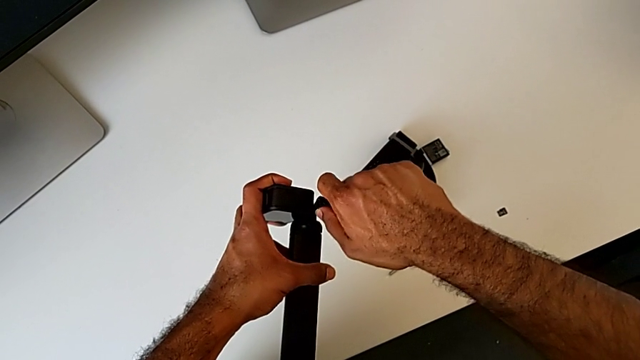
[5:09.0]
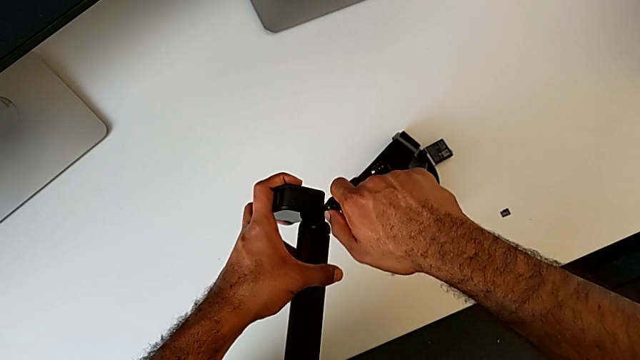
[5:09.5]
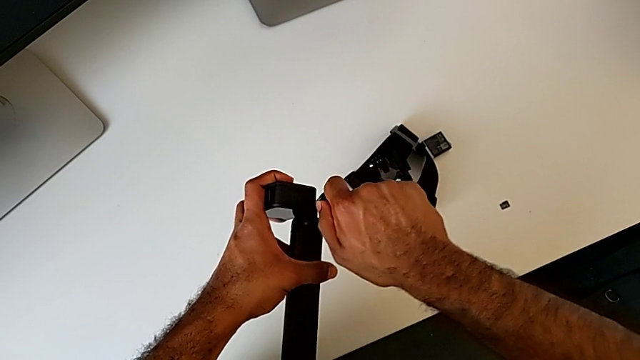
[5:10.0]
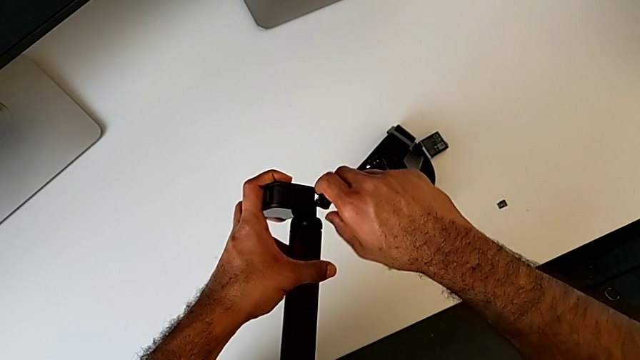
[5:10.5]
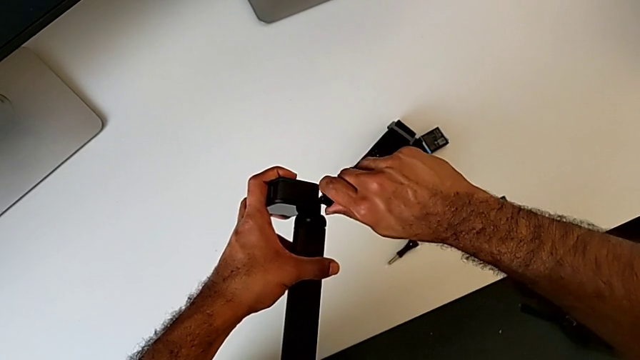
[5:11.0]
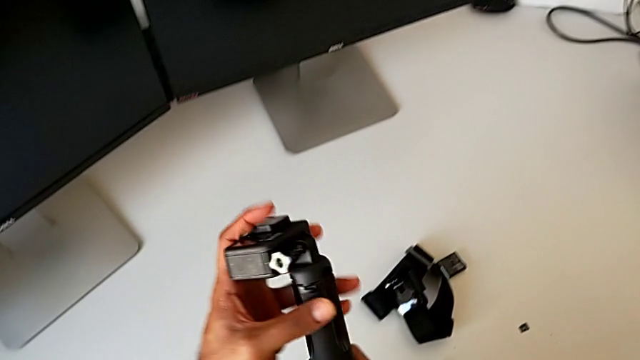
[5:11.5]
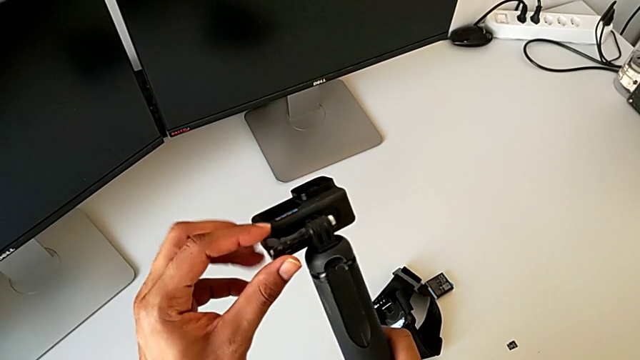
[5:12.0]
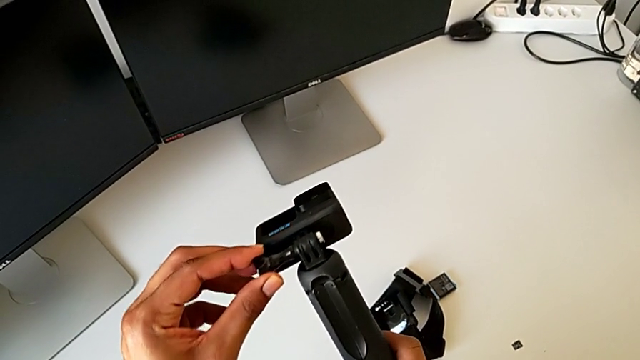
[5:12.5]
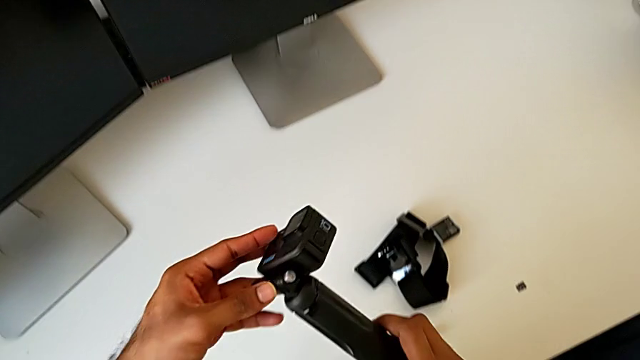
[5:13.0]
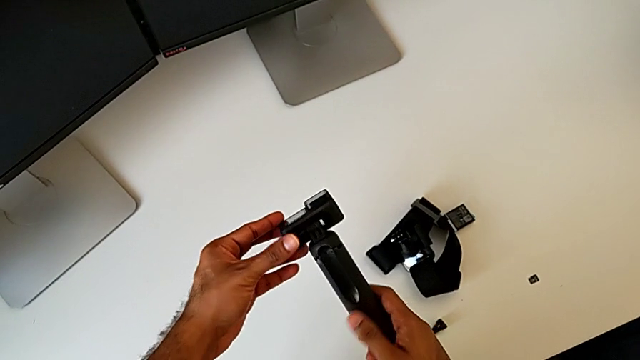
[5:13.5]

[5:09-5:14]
The camera wearer is changing the GoPro from the strap to the handheld grip. They keep screwing the screw.

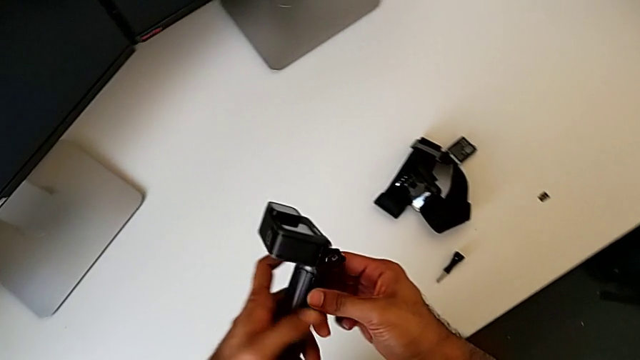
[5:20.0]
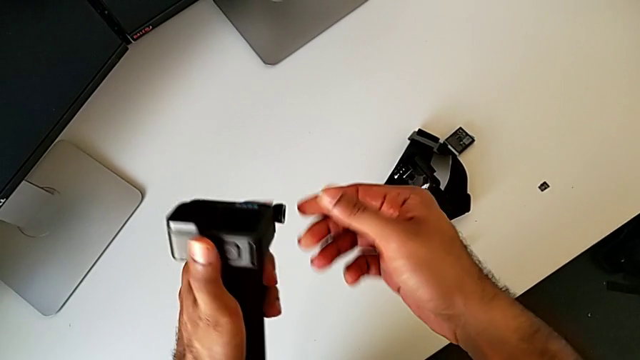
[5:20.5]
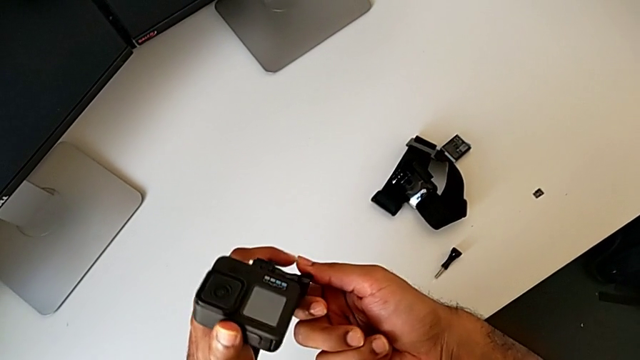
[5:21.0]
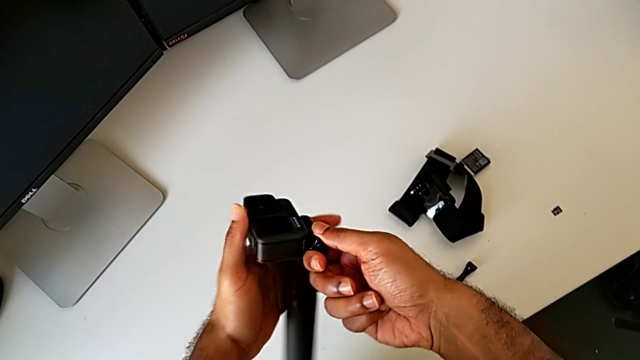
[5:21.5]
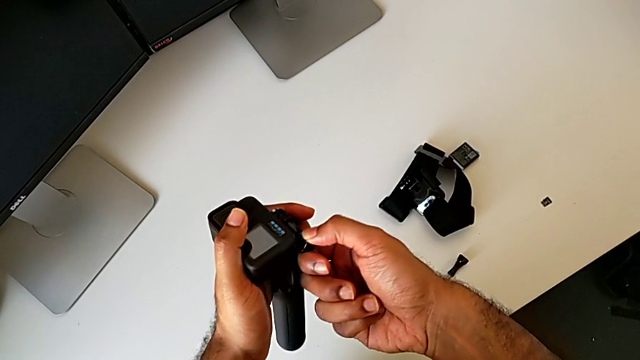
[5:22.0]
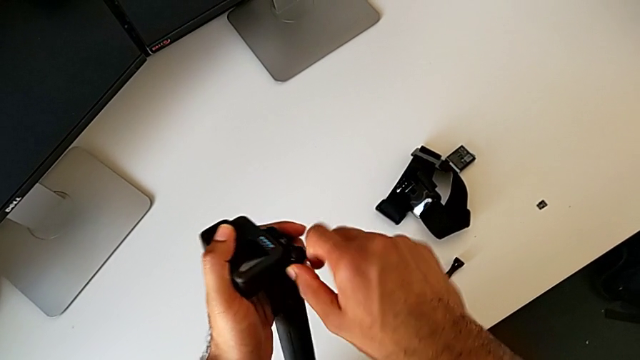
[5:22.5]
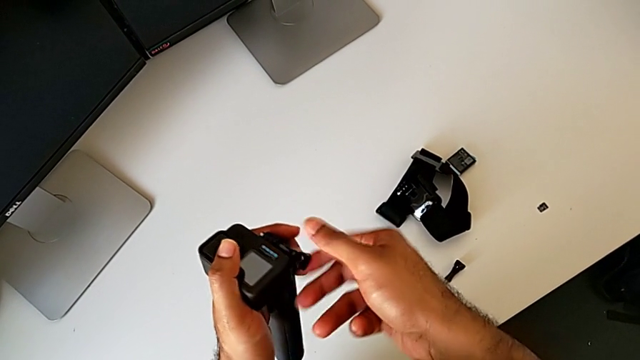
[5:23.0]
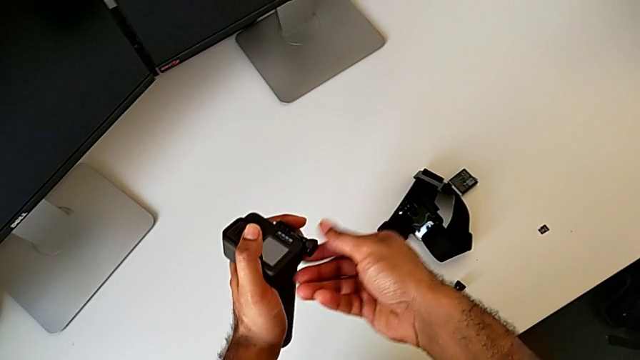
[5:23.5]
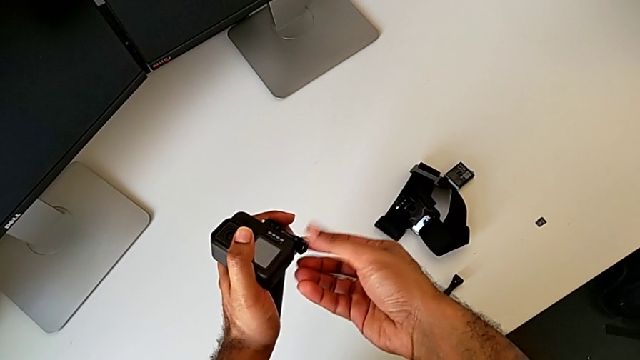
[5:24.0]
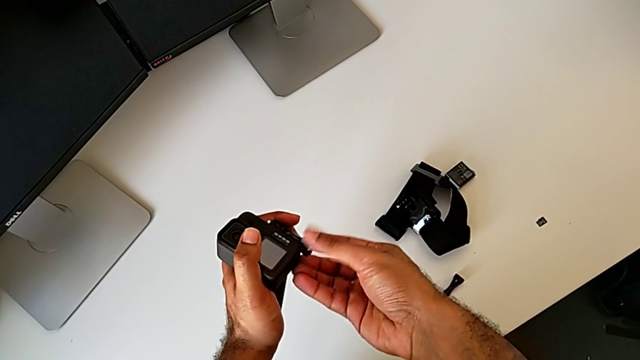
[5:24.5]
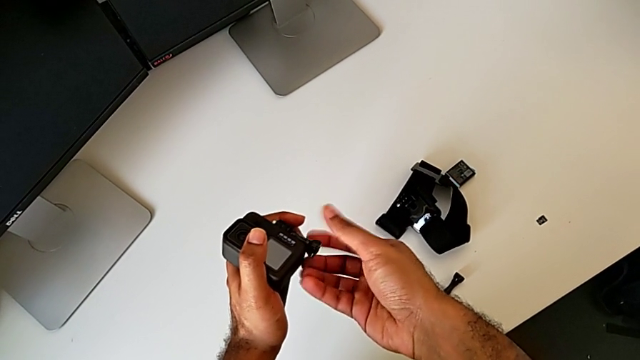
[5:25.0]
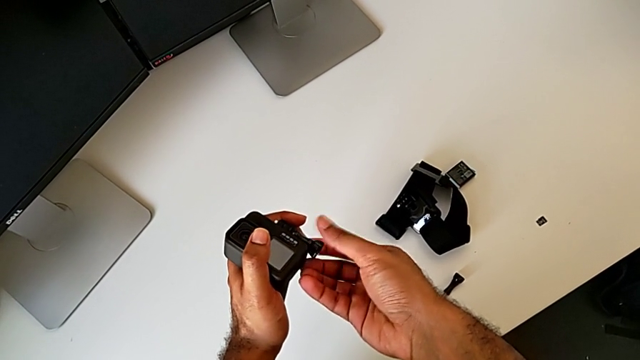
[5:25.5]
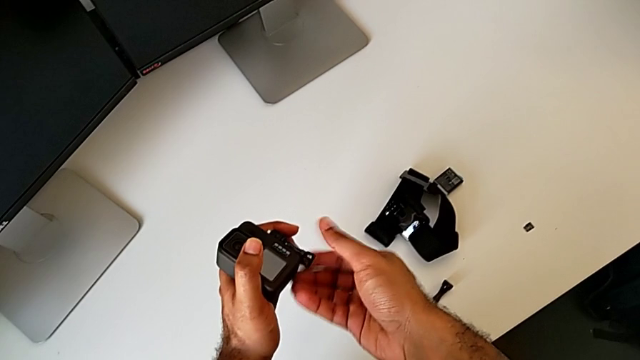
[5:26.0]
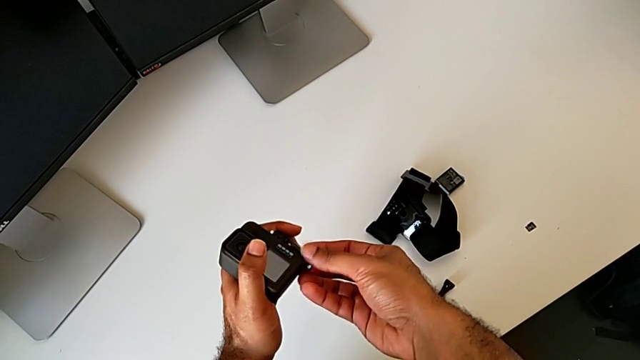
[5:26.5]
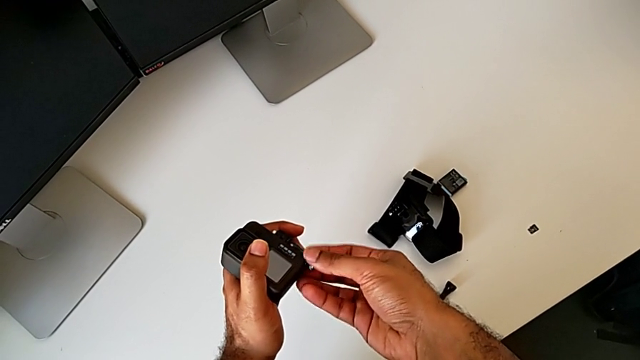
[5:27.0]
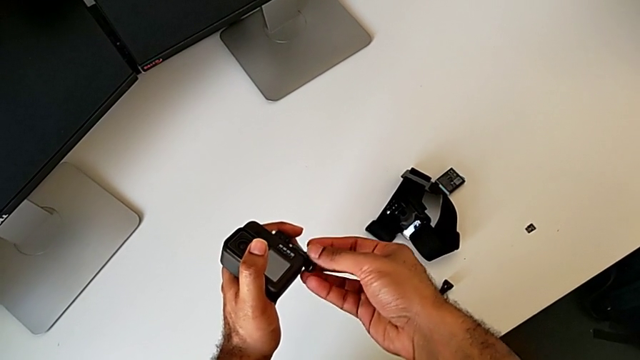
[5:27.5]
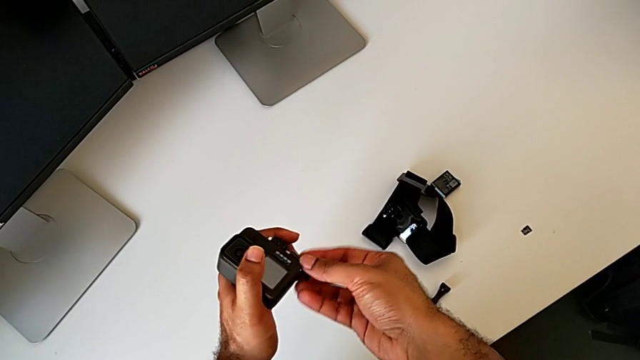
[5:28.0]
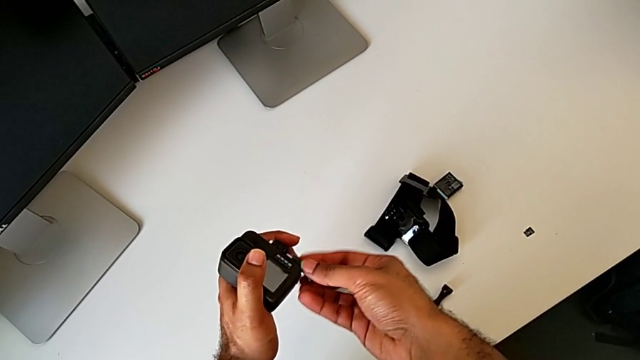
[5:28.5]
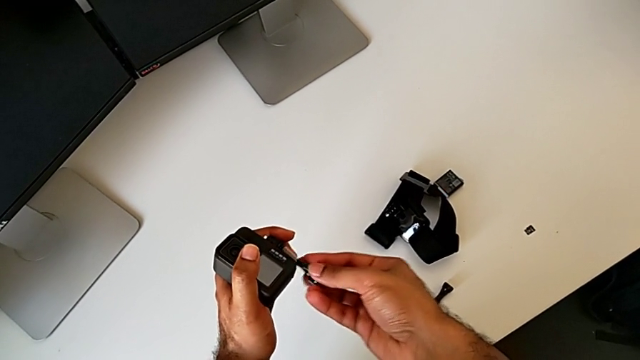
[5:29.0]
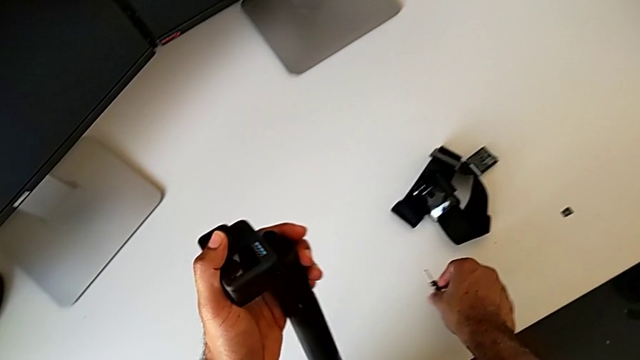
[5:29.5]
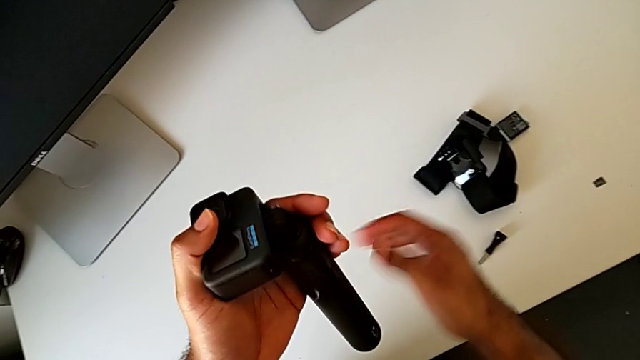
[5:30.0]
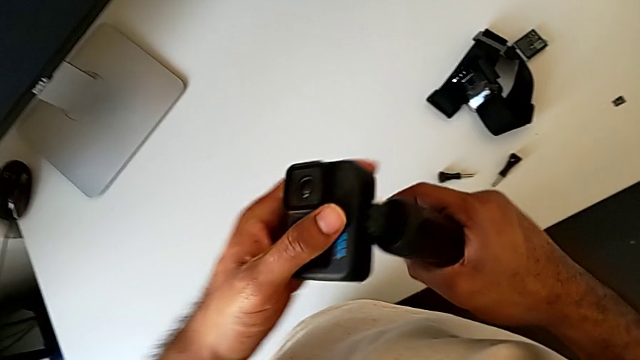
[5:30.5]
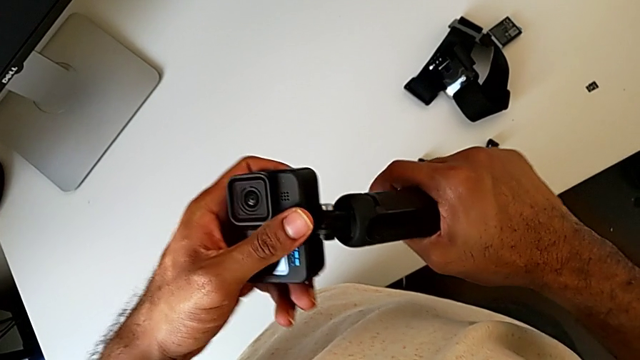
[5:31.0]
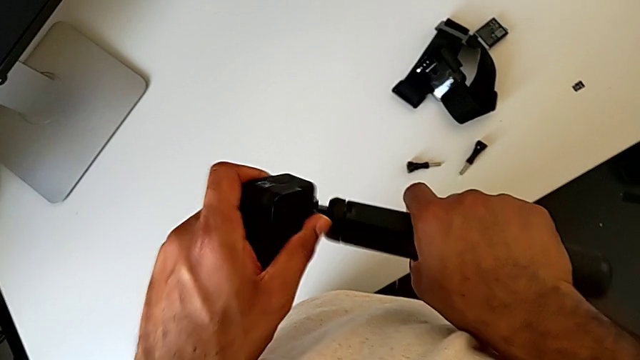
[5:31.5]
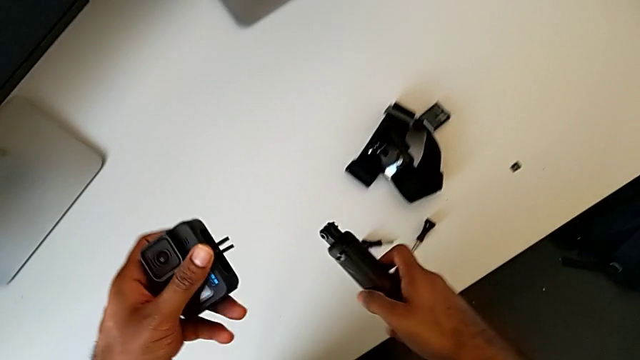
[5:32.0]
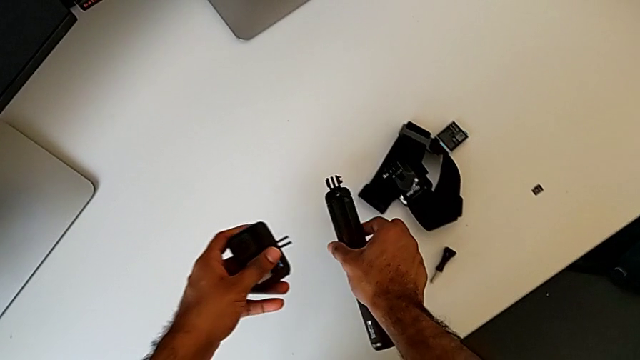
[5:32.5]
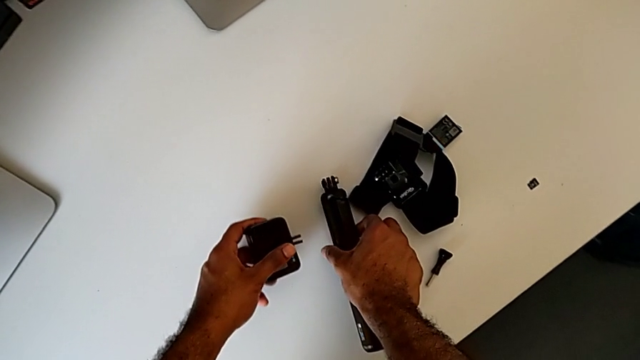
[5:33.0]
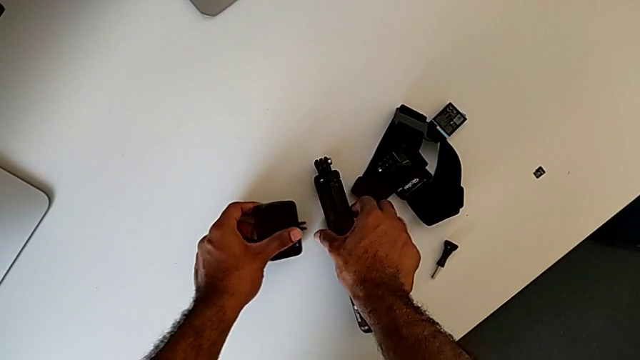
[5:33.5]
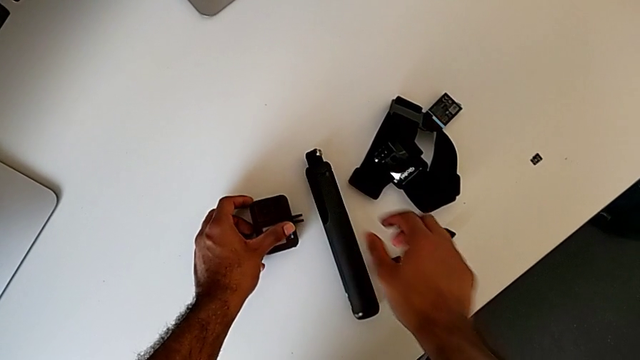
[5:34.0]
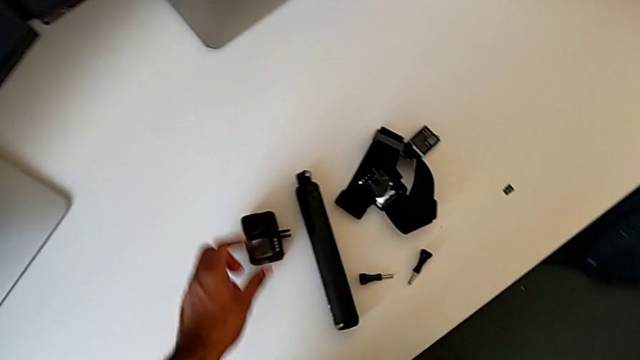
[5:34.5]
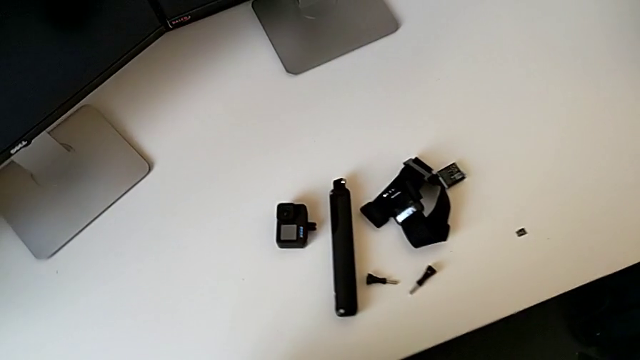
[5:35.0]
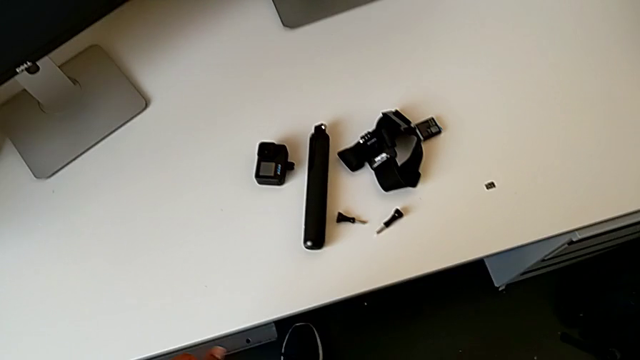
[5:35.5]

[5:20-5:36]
The camera wearer removes the GoPro from the handheld grip. They unscrew the screw, place it, withdraw the GoPro, place the handheld grip and place the GoPro twice.
